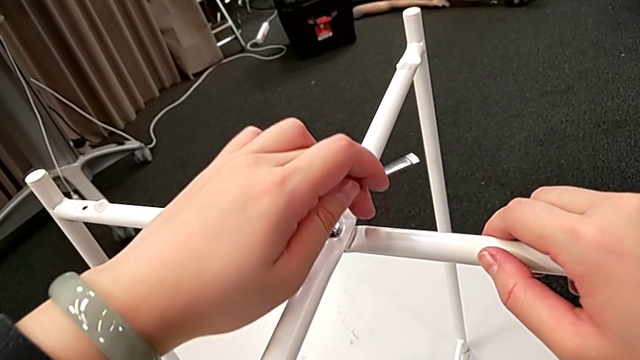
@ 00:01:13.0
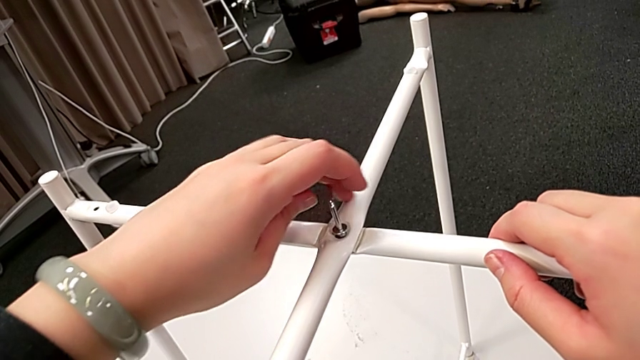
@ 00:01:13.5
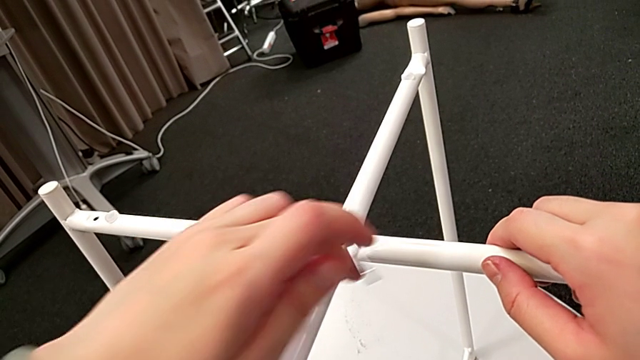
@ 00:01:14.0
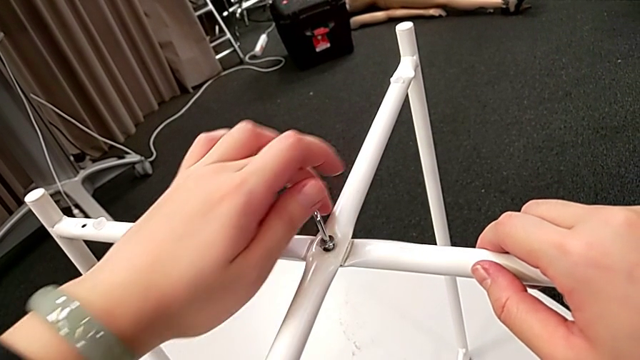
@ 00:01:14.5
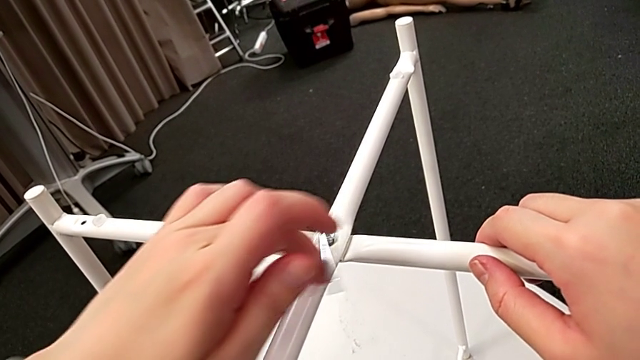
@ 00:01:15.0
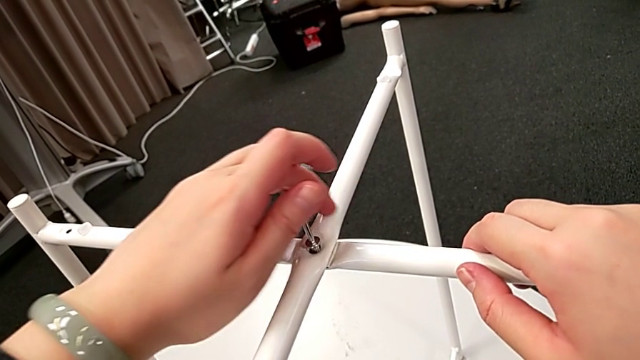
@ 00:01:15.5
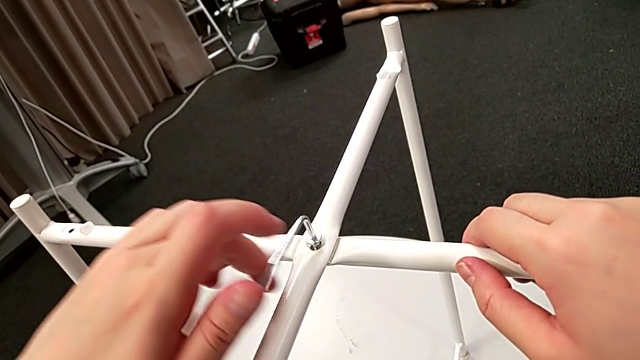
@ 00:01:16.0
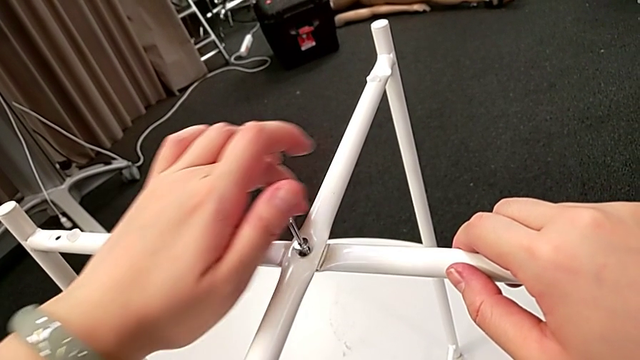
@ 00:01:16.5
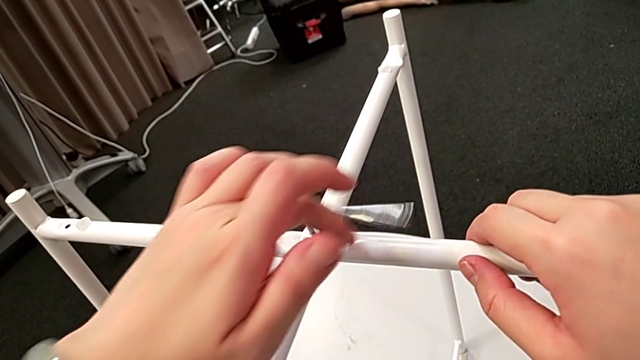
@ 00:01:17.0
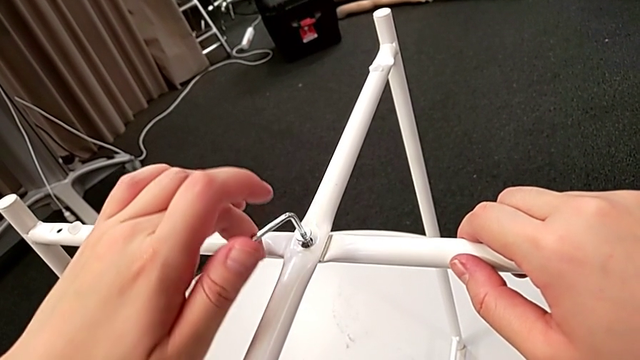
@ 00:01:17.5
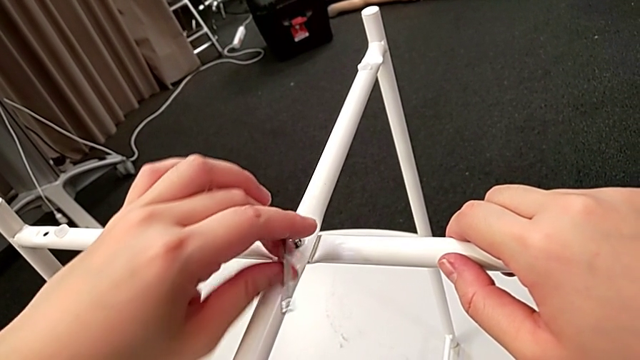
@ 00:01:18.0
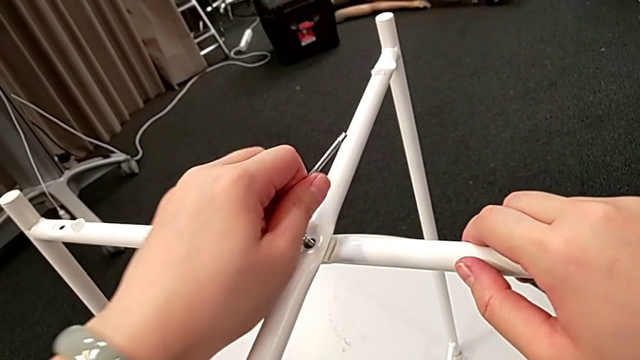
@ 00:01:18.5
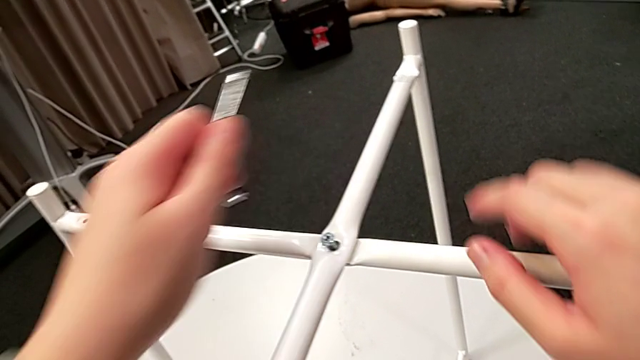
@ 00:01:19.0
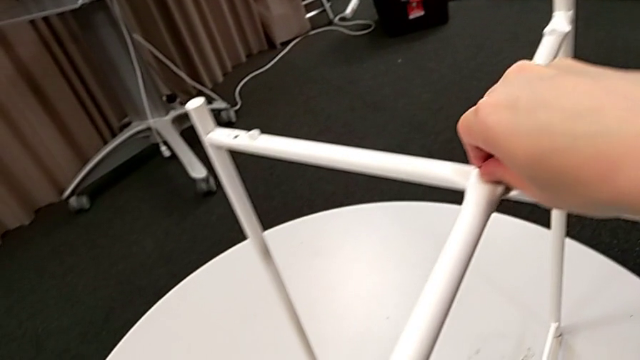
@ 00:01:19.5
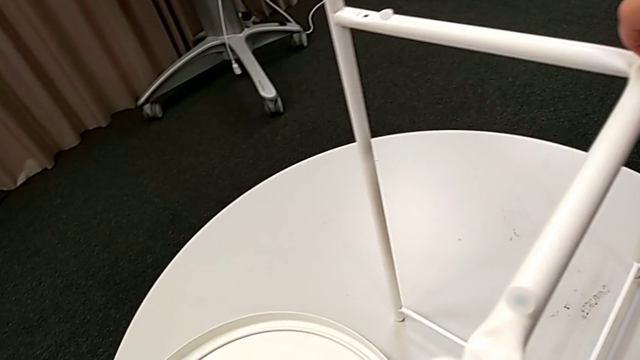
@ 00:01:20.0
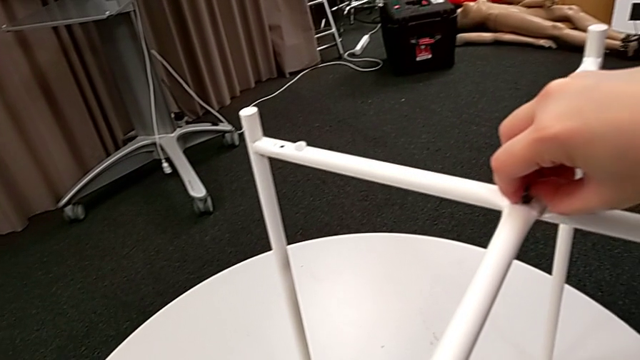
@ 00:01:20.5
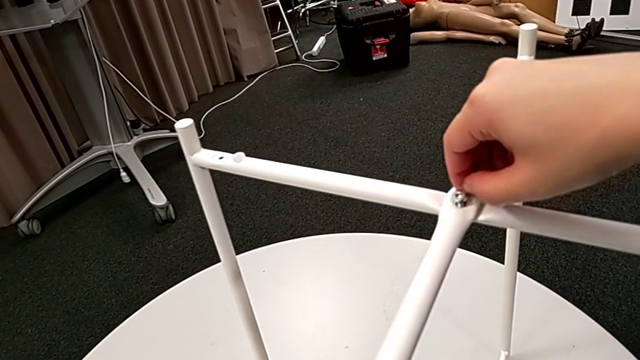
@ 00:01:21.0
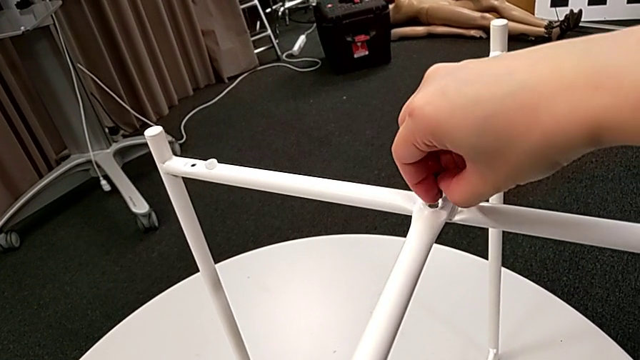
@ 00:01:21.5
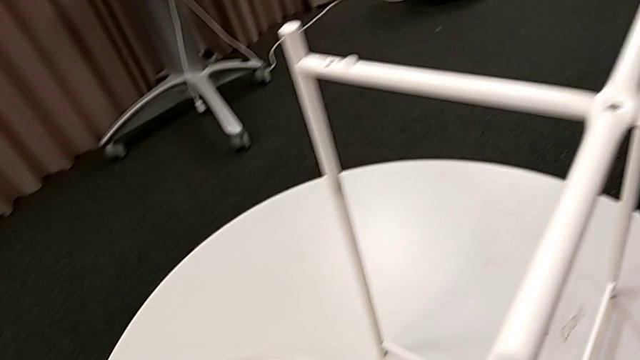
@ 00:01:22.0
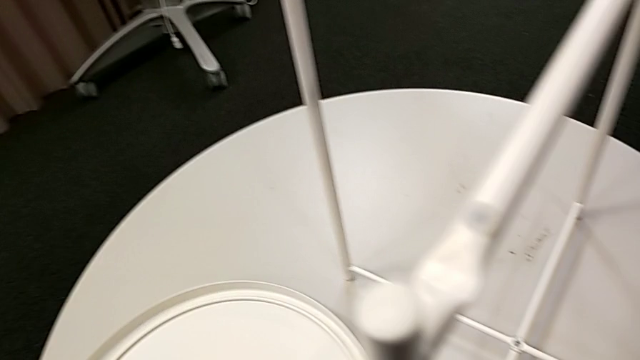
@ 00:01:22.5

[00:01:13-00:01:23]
The camera wearer is unscrewing the hex socket head from the legs. They keep unscrewing the hex socket head, withdraw the Allen wrench, unscrew the hex socket head, disassemble it and place it.

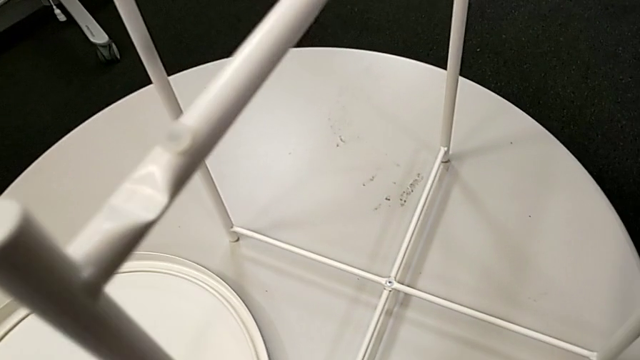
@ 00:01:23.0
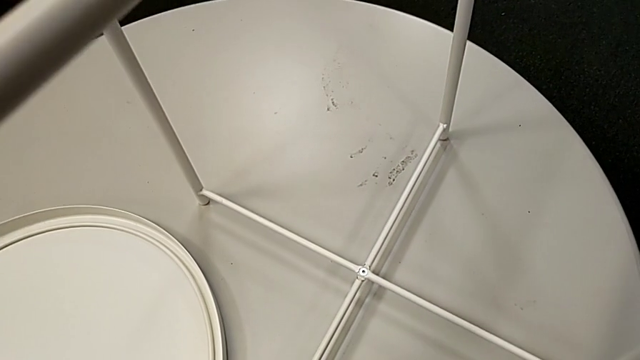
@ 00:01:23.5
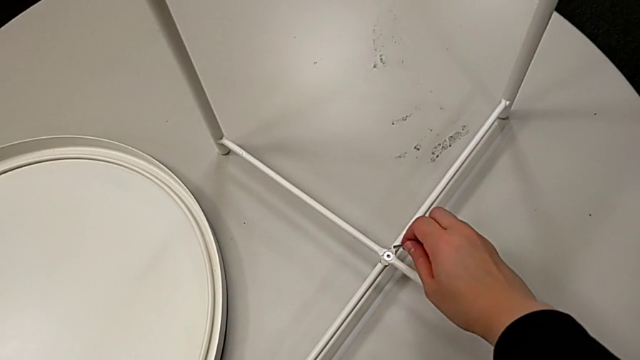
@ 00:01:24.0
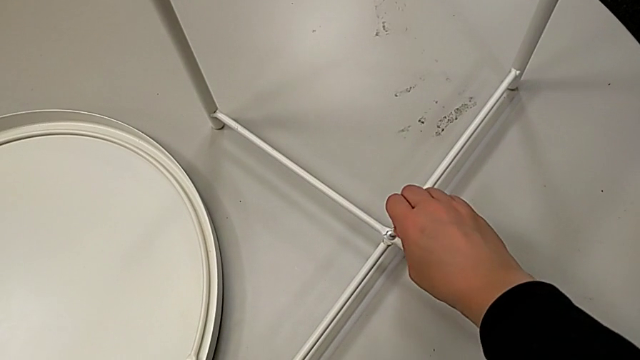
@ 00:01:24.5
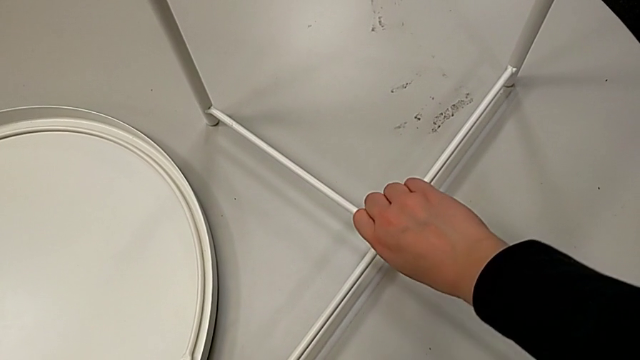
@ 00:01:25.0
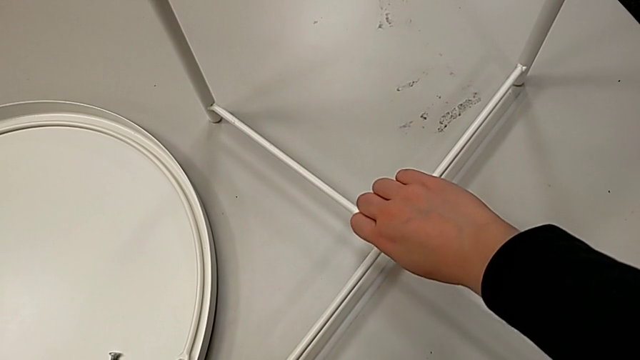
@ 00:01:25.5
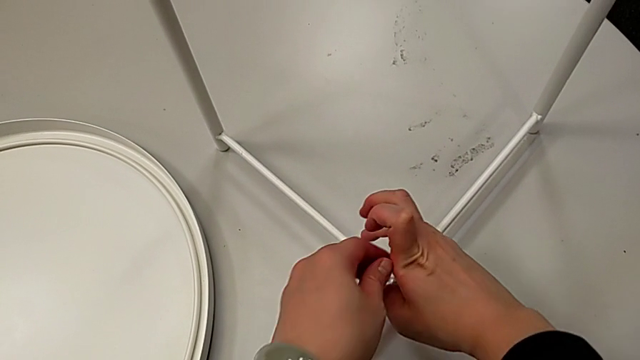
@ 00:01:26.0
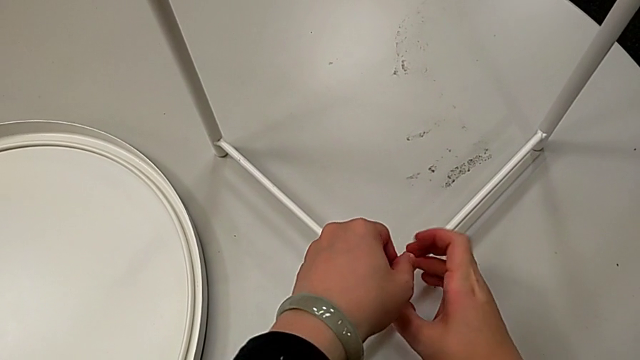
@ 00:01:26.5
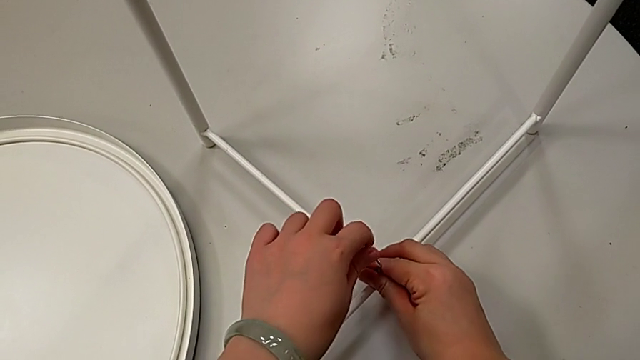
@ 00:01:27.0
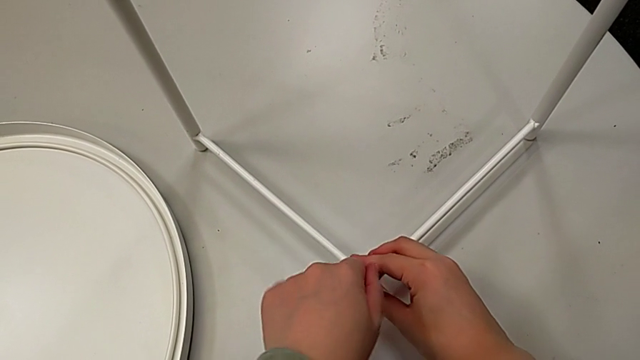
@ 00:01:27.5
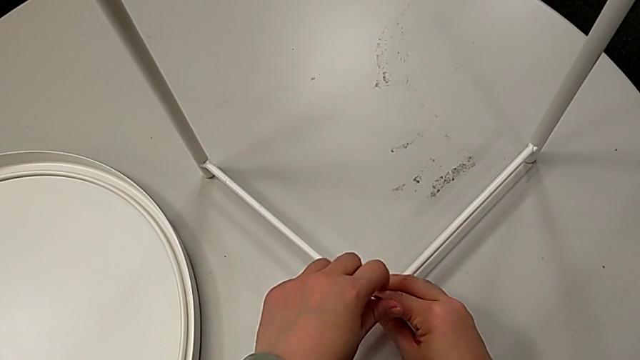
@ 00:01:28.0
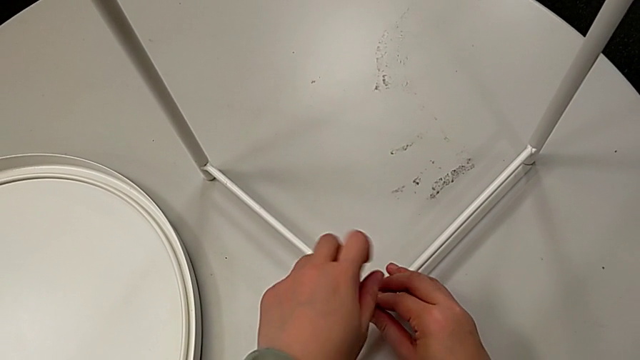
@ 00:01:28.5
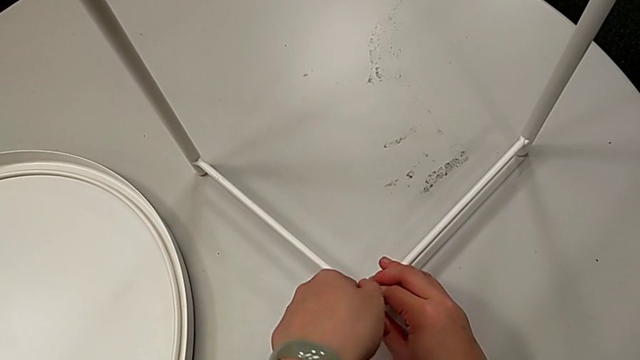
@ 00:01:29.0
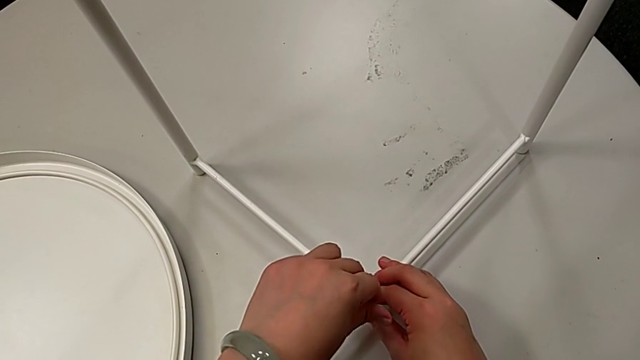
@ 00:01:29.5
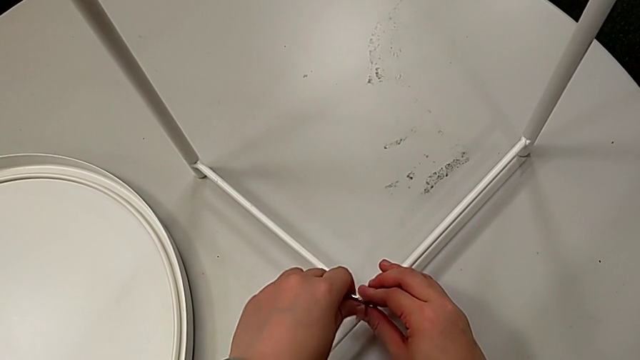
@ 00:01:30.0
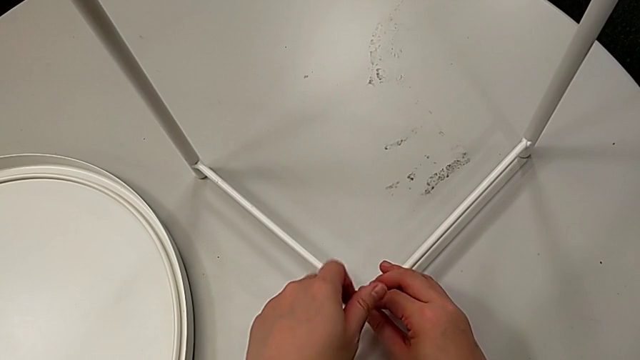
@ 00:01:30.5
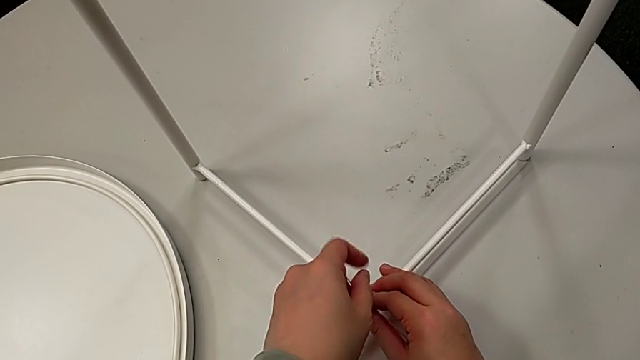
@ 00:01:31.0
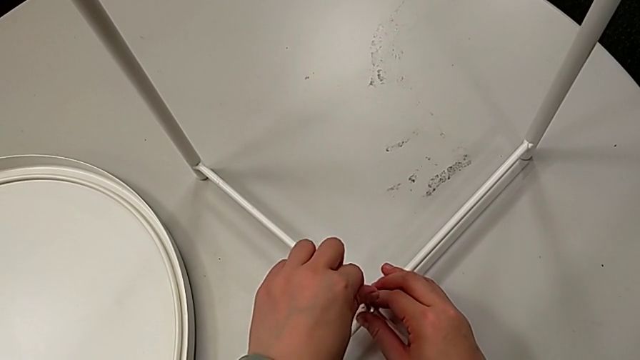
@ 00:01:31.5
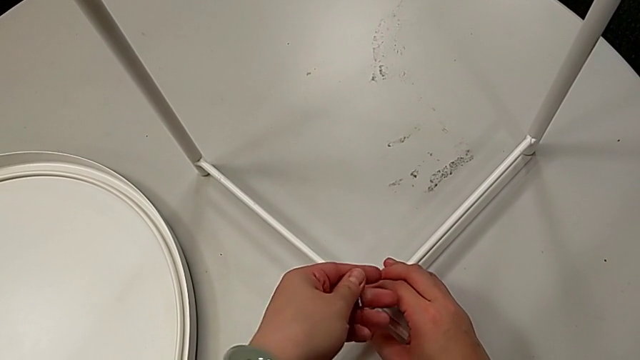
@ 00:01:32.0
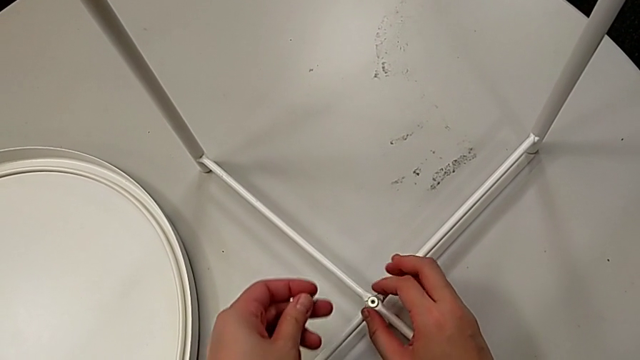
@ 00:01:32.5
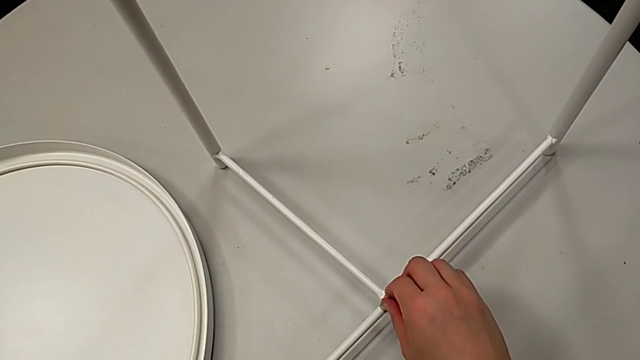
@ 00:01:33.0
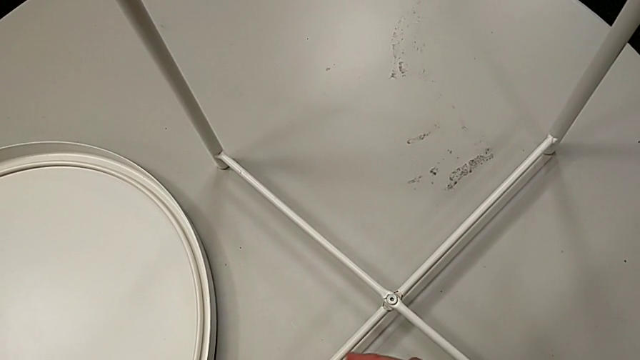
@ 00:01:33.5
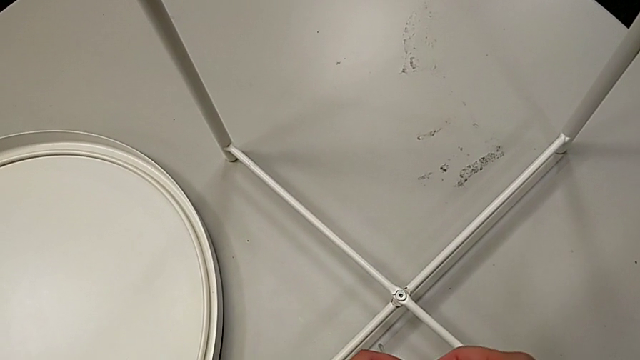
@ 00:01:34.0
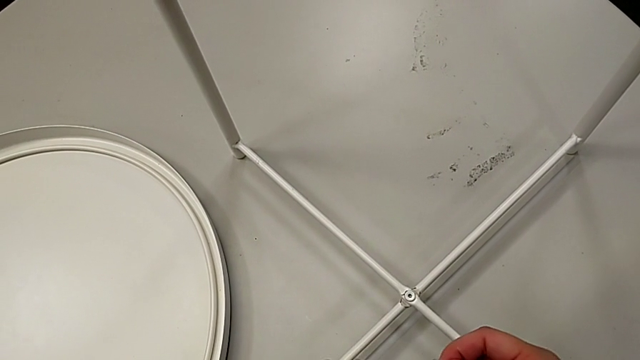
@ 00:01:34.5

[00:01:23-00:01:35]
The camera wearer is unscrewing the hex socket head from the legs. They insert the Allen wrench, unscrew the hex socket head, withdraw the Allen wrench and inspect the hex socket head.
